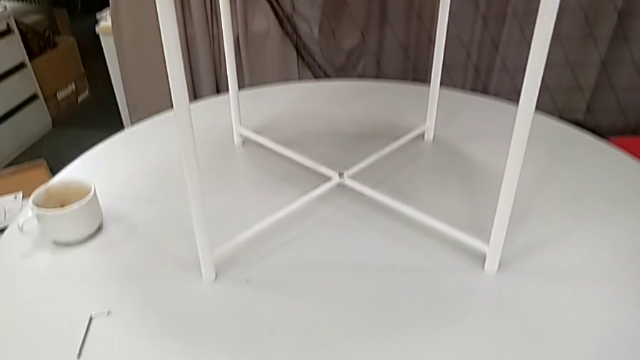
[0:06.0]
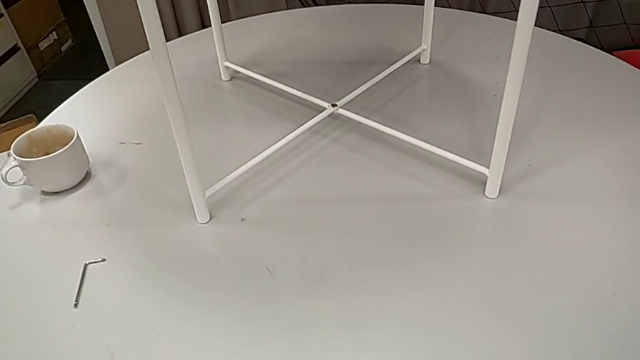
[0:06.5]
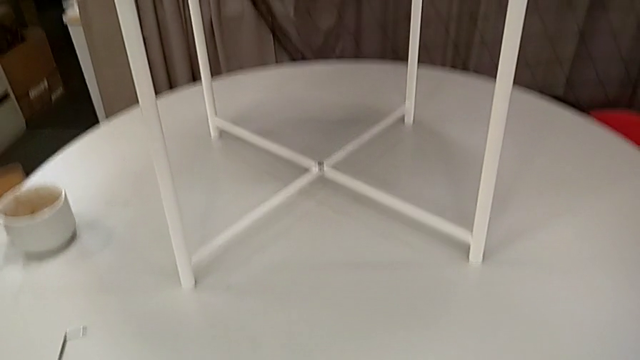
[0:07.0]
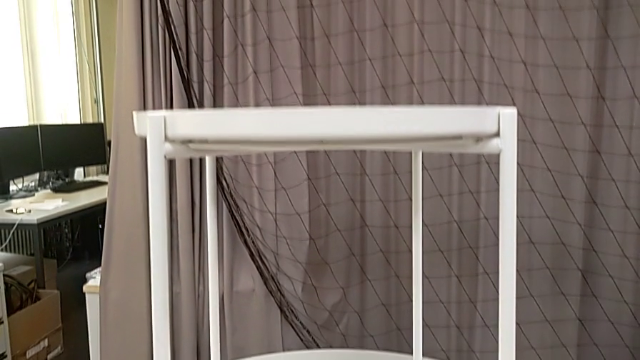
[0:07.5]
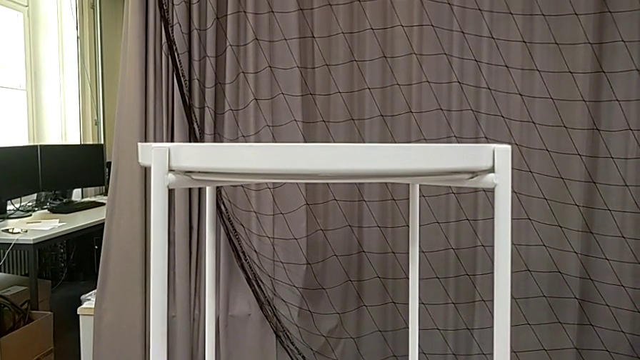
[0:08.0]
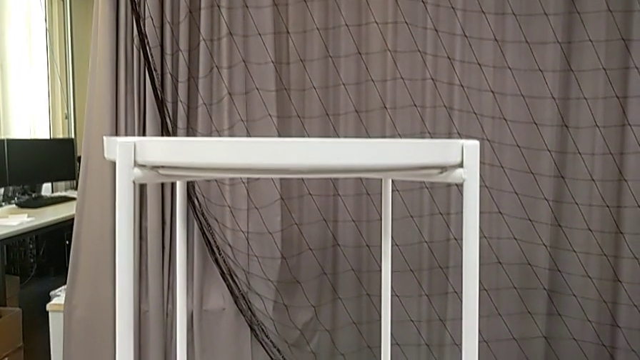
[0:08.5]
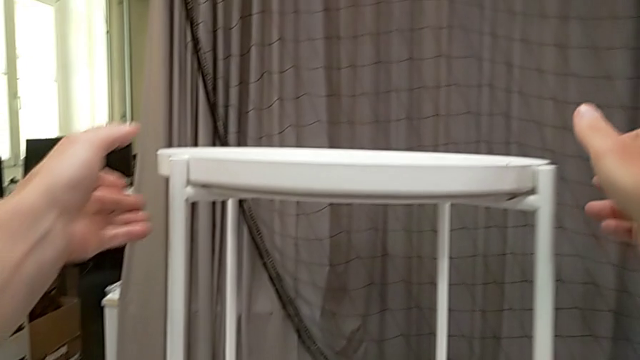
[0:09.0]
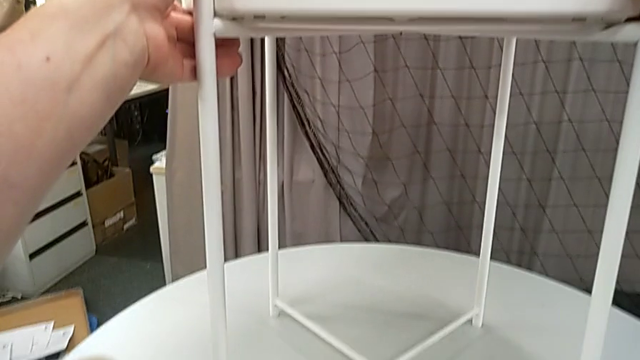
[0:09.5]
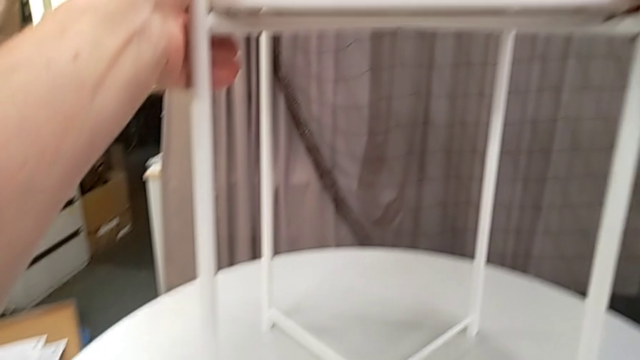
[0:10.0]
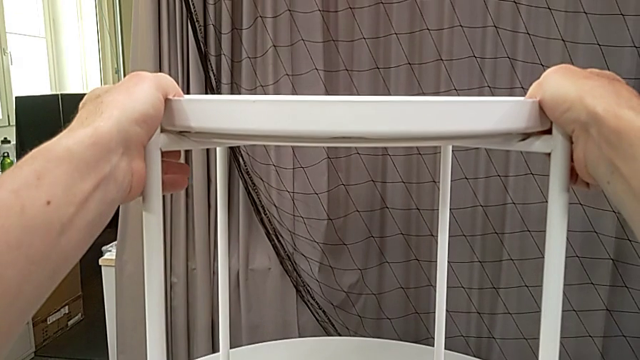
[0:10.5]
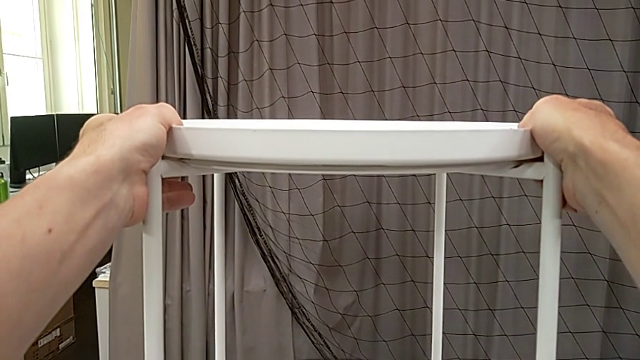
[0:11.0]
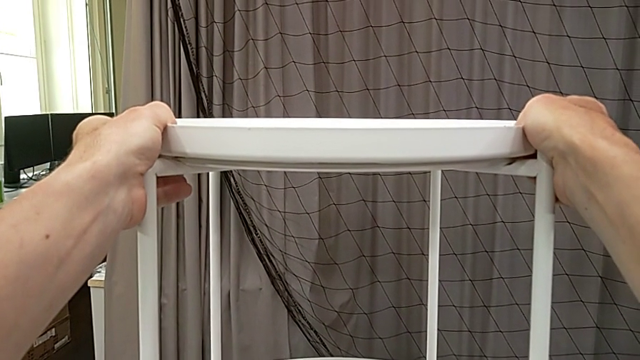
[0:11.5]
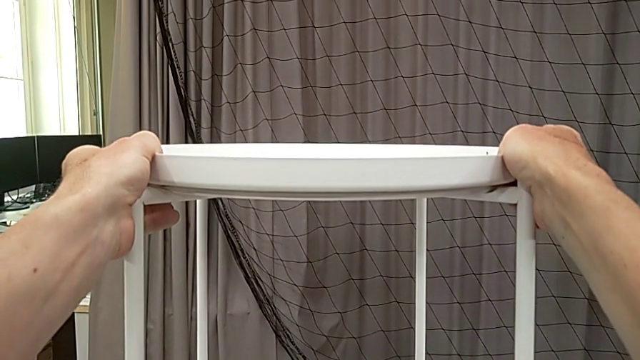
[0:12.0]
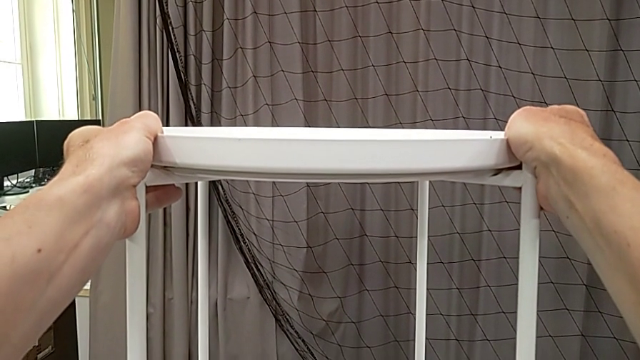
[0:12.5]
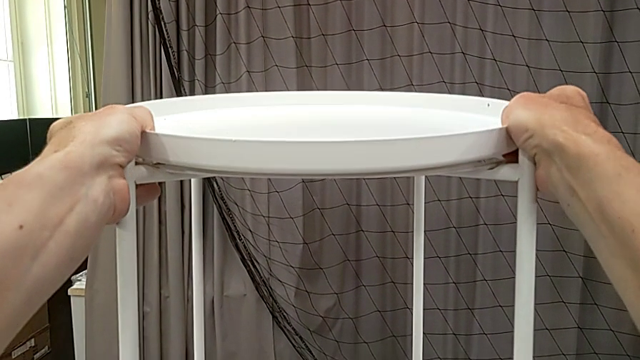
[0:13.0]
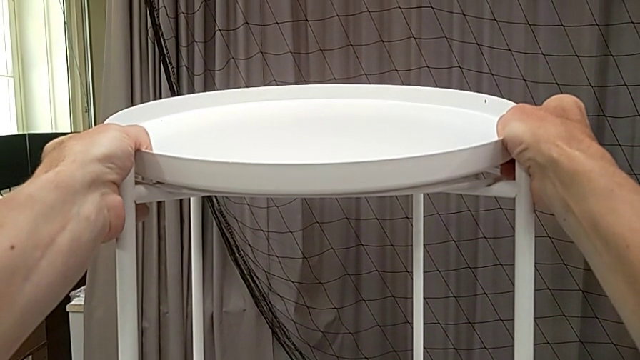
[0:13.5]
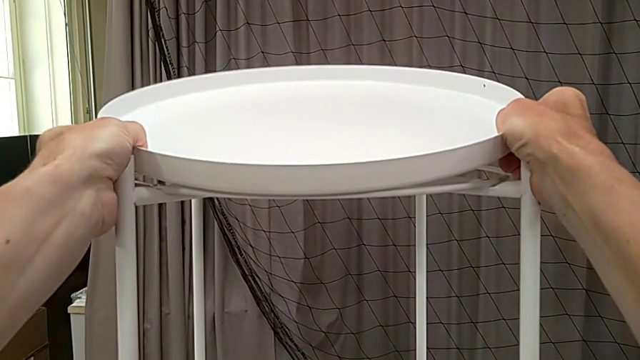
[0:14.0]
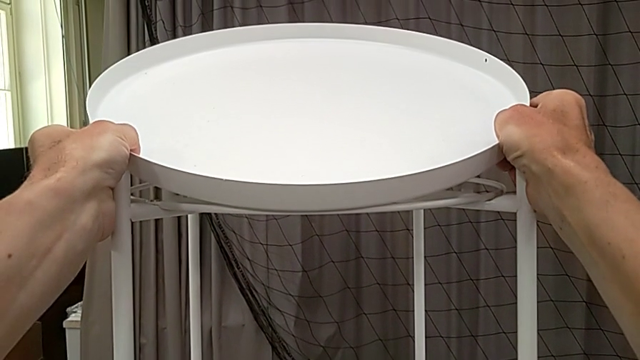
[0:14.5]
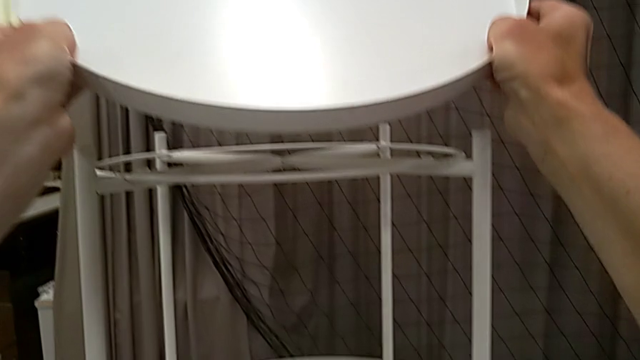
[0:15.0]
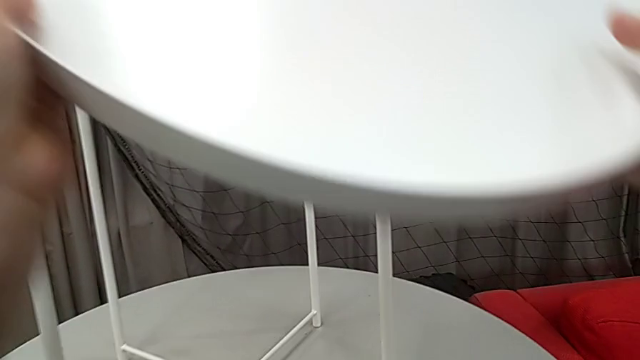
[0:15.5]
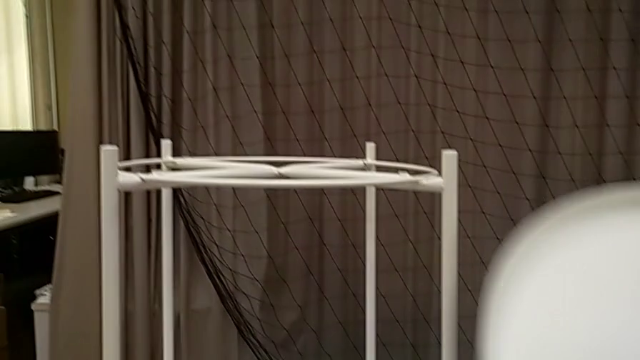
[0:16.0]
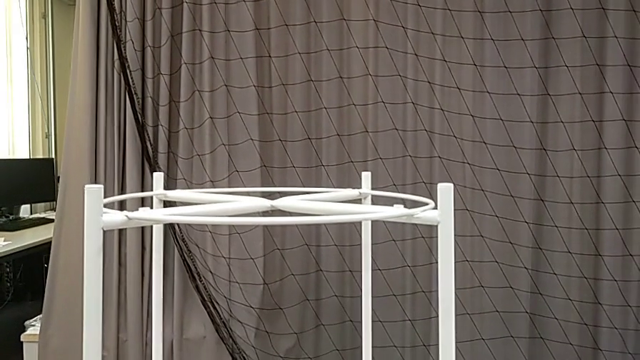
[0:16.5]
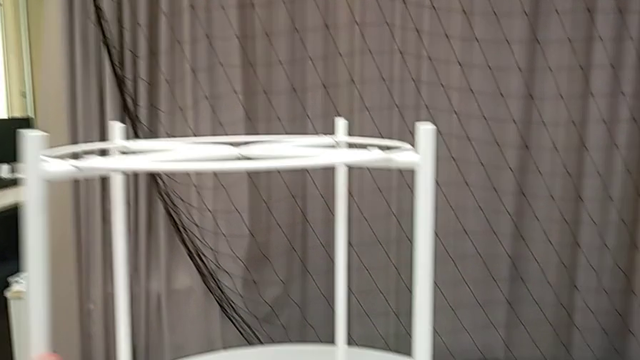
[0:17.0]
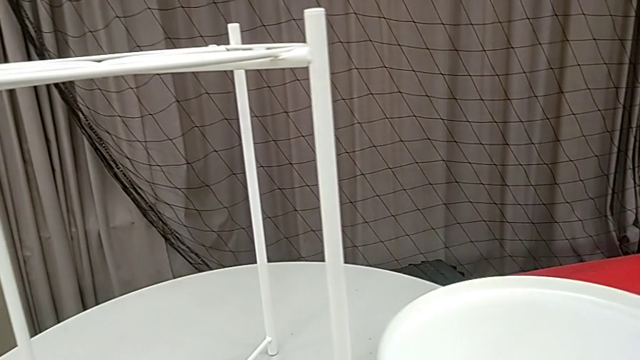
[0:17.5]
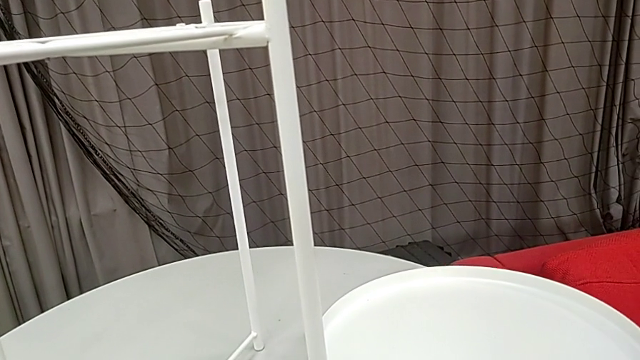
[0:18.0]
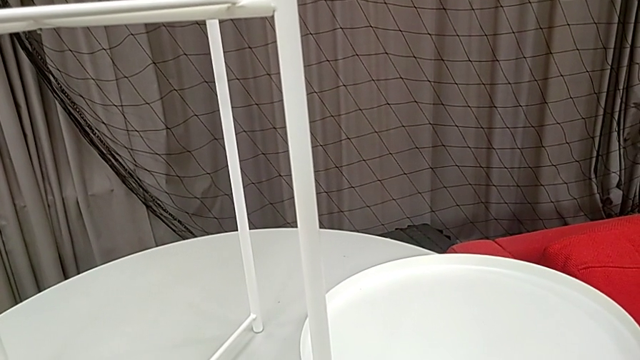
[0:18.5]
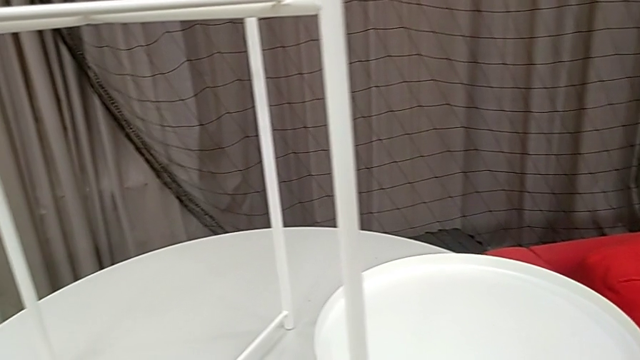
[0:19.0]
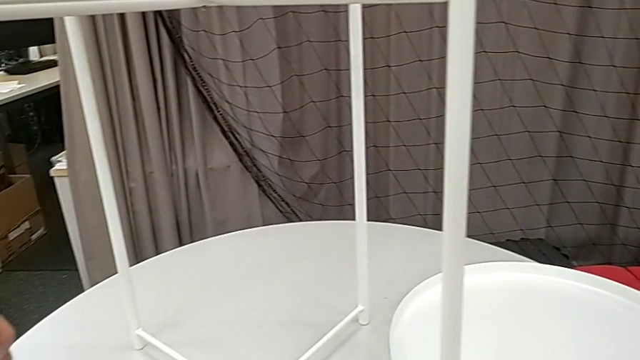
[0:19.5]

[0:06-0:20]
The camera wearer disassembles the tray. They hold the tray, grab it, disassemble it, lift it and place it.

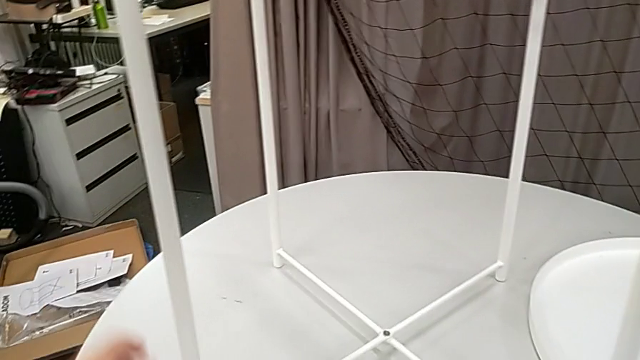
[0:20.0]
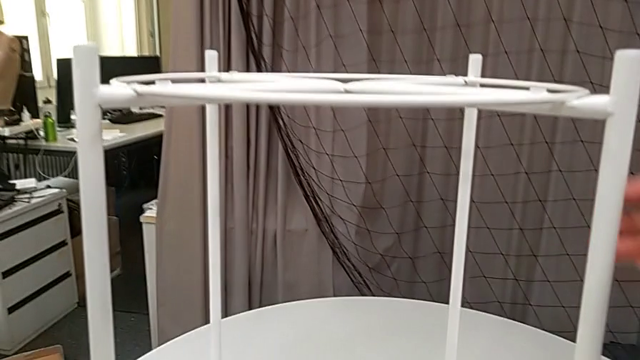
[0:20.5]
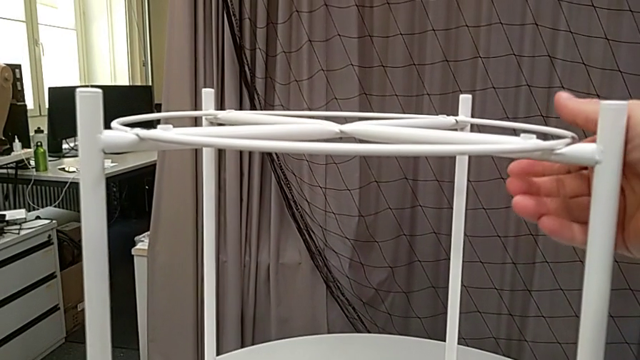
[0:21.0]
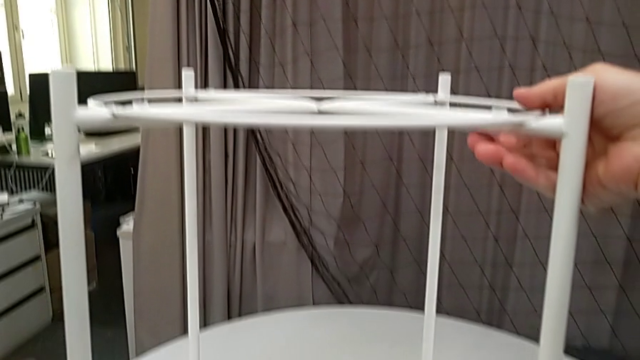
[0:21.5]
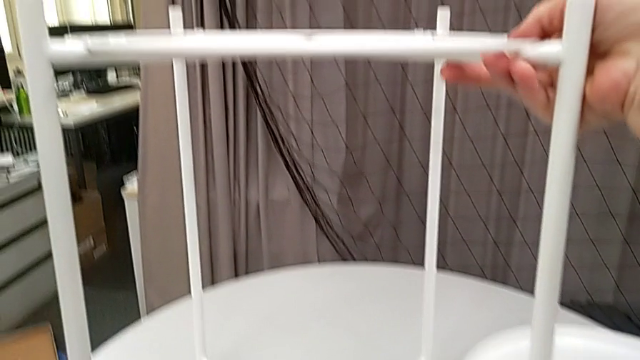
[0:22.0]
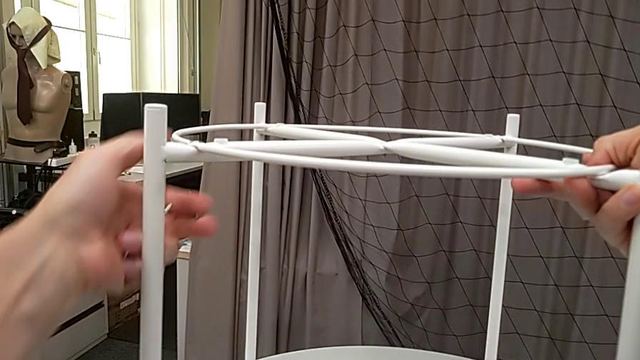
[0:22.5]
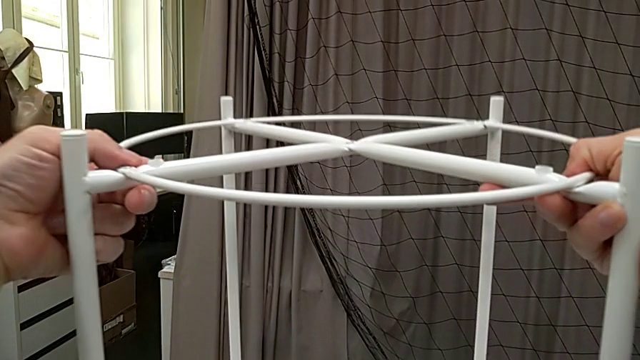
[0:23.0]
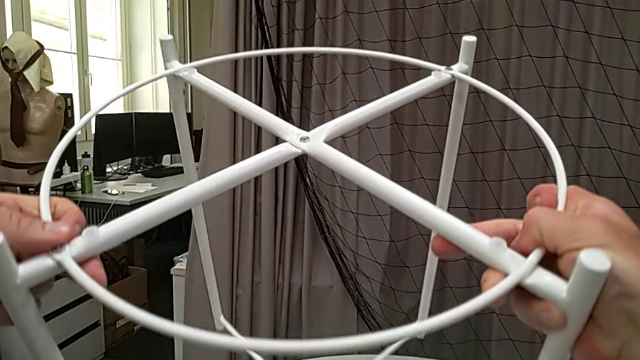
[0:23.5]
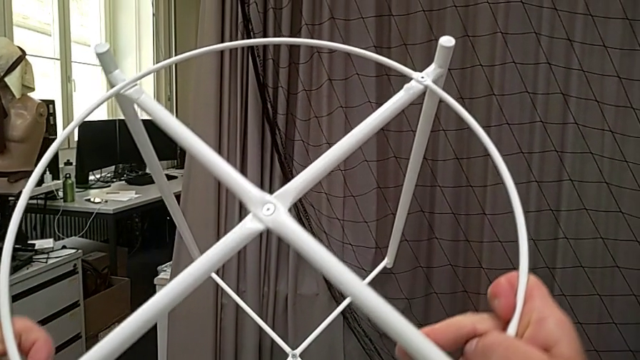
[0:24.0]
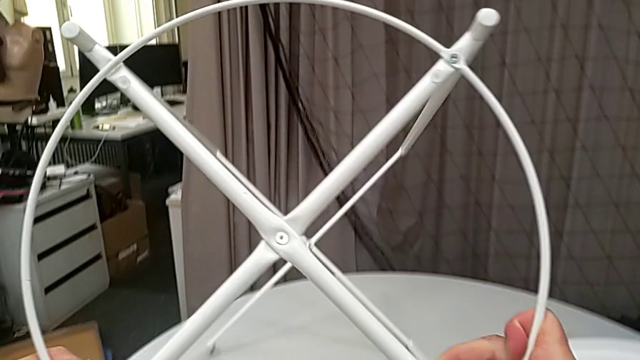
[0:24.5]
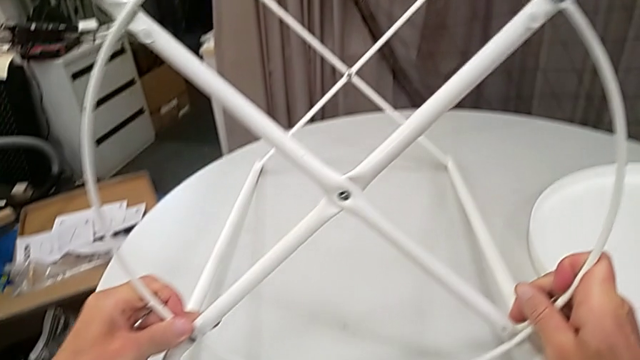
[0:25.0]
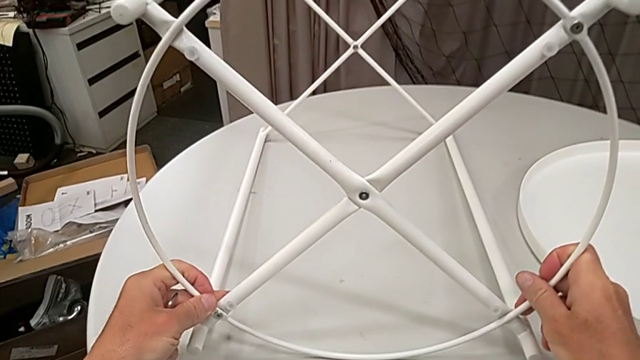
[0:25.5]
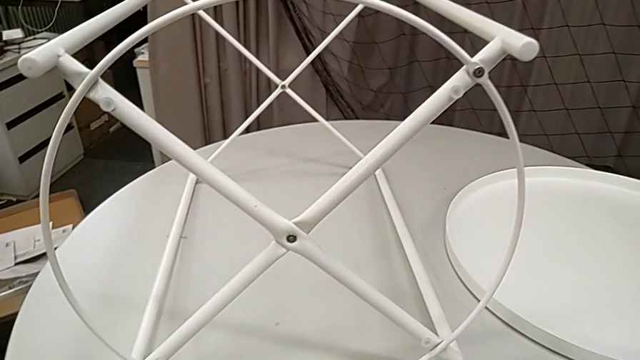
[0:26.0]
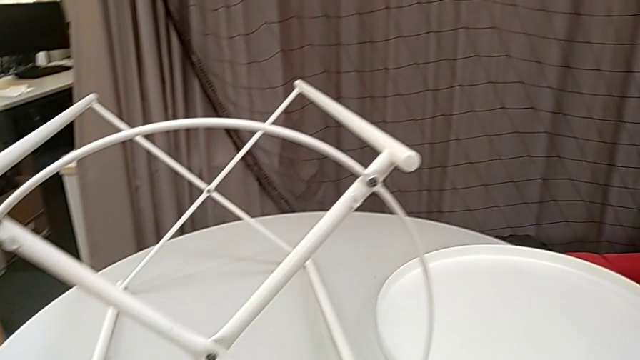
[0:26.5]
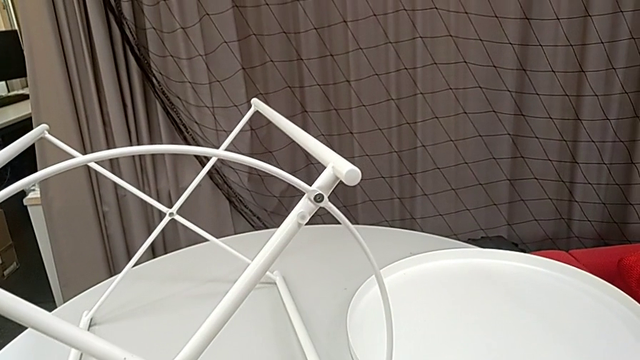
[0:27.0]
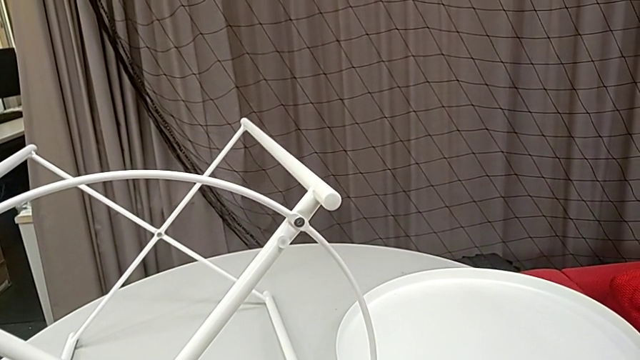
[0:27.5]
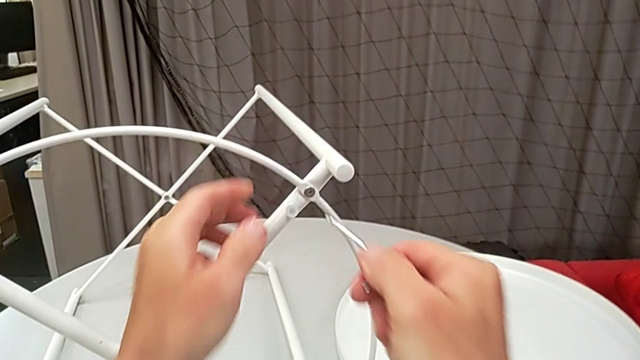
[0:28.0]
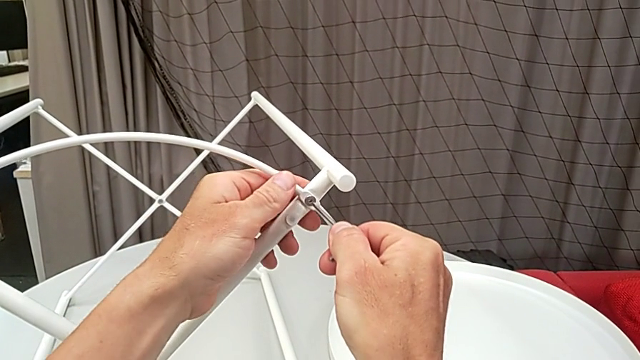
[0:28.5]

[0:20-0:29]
The camera wearer is disassembling the circle from the table. They grab the Allen wrench, grab the tray table, rotate it and insert the Allen wrench.
